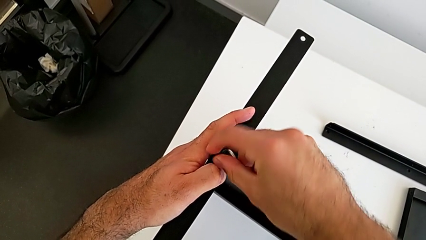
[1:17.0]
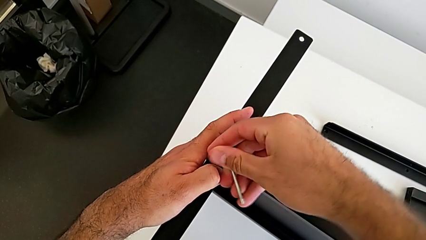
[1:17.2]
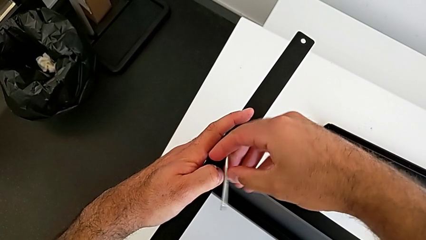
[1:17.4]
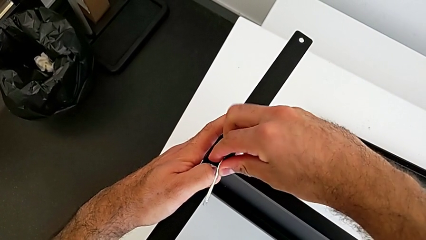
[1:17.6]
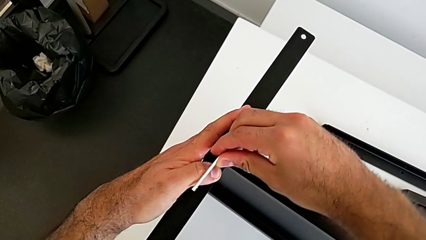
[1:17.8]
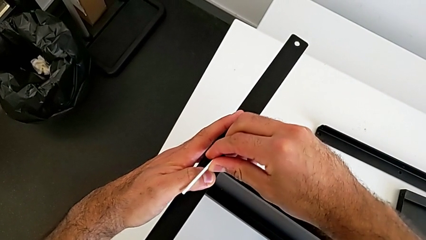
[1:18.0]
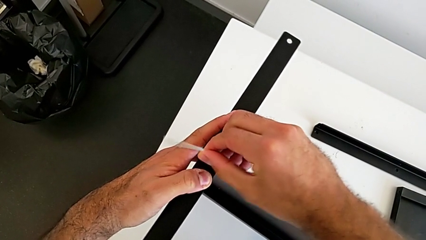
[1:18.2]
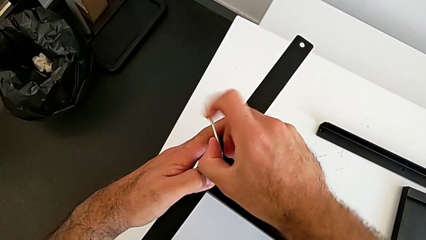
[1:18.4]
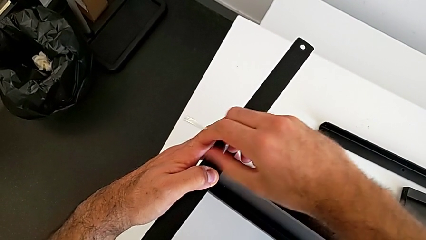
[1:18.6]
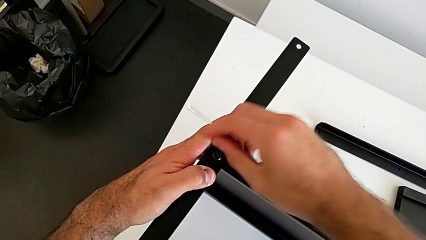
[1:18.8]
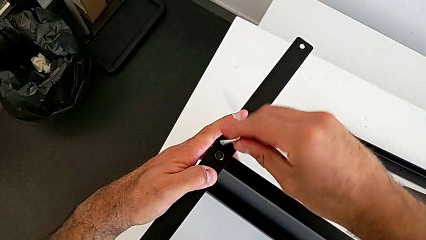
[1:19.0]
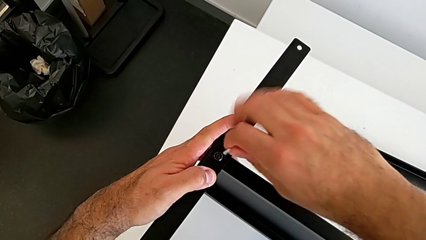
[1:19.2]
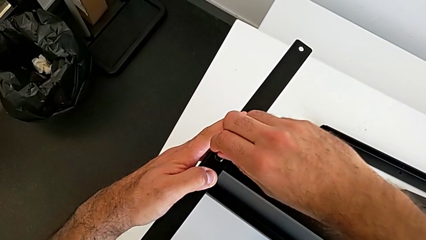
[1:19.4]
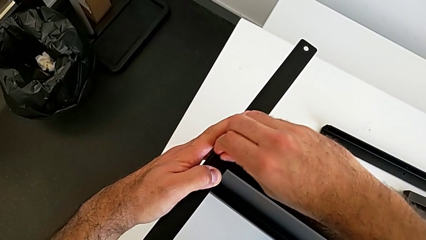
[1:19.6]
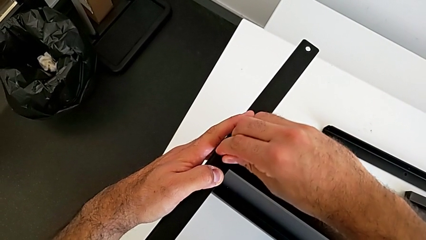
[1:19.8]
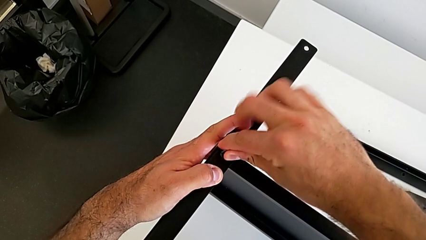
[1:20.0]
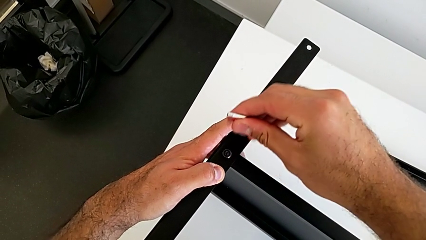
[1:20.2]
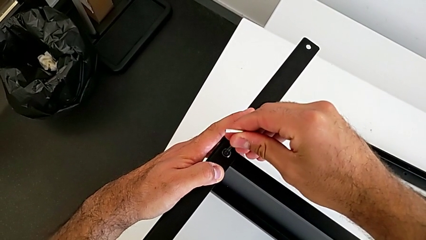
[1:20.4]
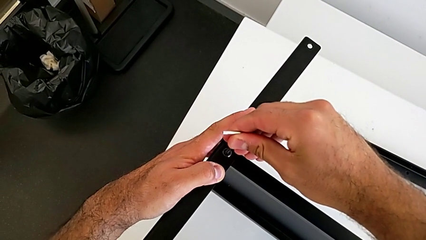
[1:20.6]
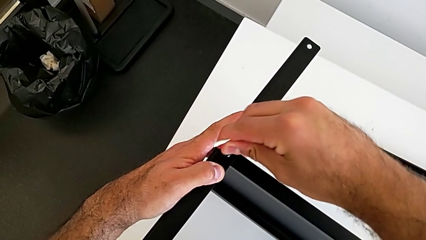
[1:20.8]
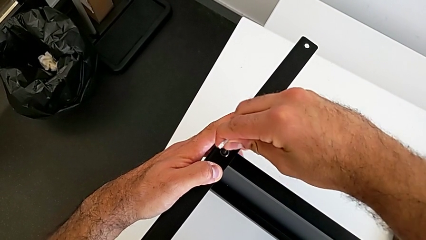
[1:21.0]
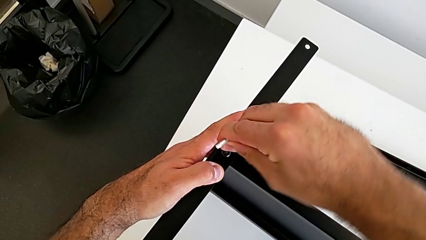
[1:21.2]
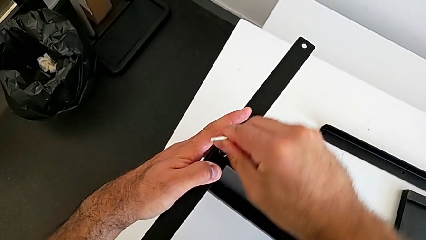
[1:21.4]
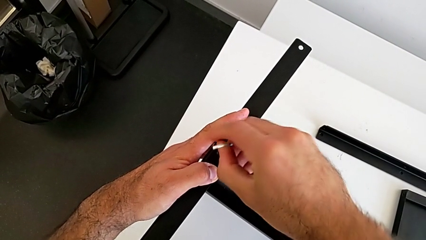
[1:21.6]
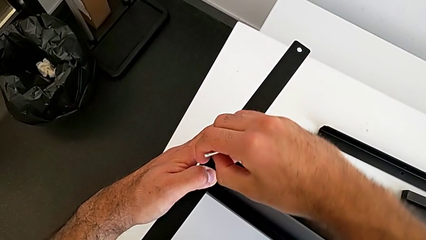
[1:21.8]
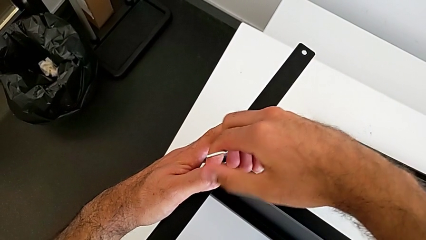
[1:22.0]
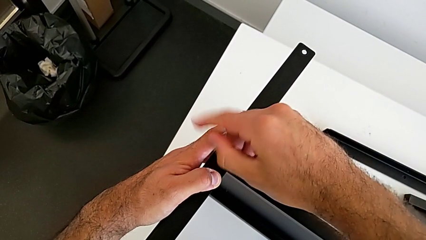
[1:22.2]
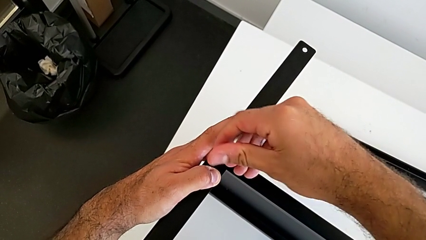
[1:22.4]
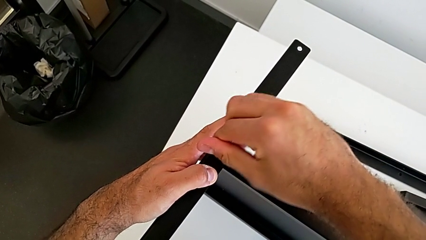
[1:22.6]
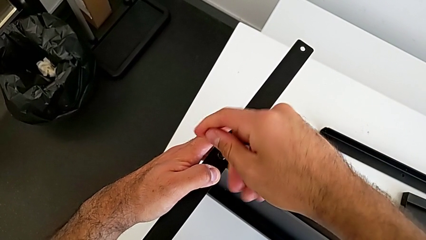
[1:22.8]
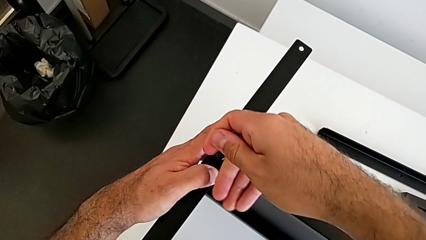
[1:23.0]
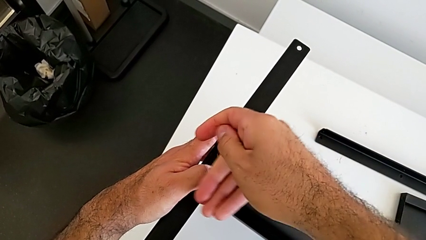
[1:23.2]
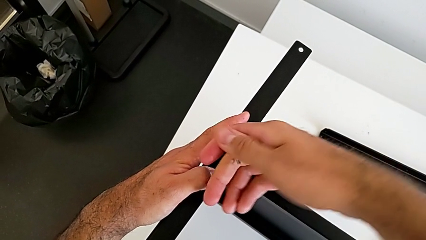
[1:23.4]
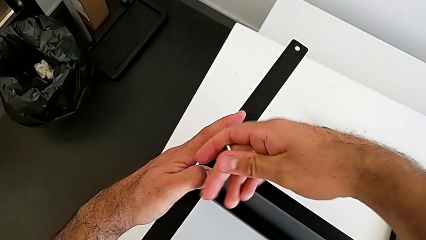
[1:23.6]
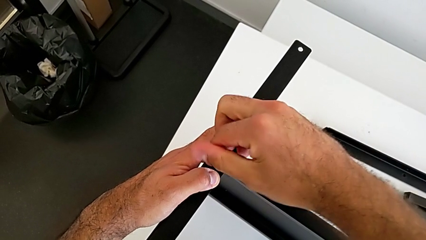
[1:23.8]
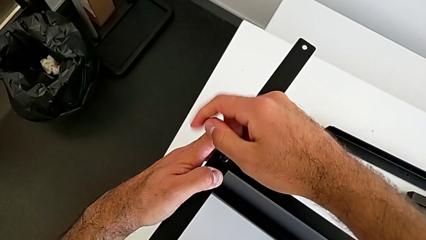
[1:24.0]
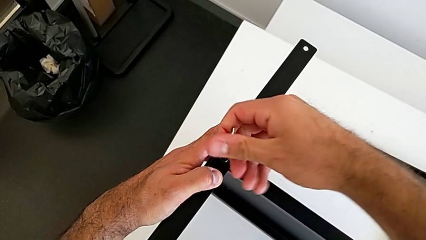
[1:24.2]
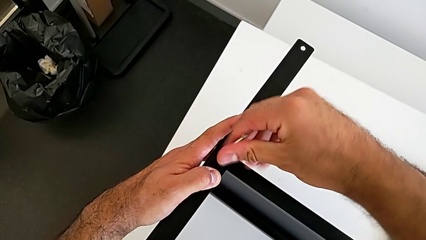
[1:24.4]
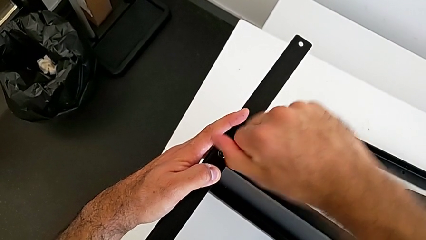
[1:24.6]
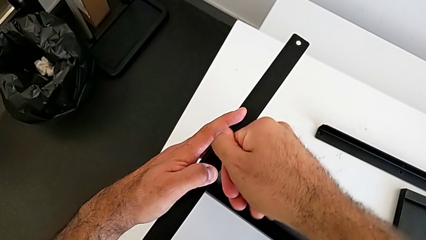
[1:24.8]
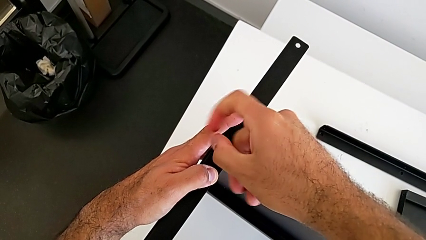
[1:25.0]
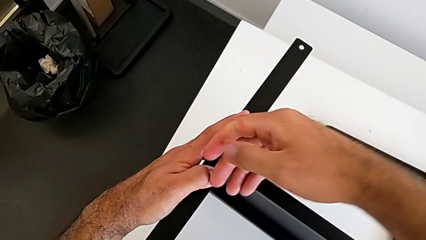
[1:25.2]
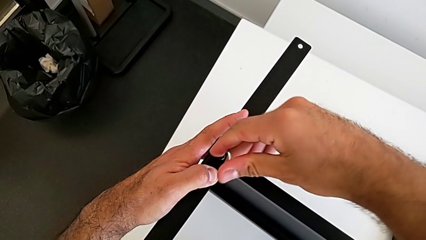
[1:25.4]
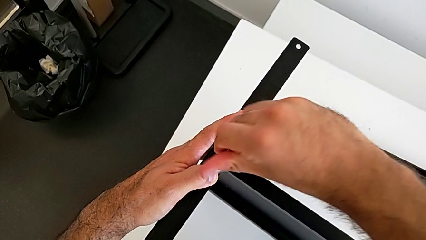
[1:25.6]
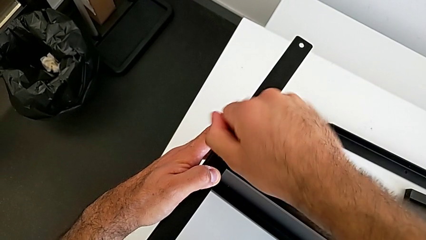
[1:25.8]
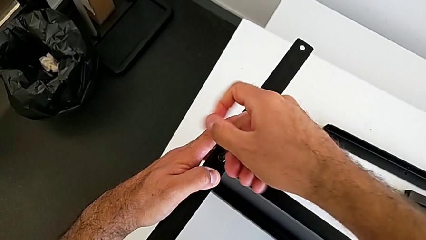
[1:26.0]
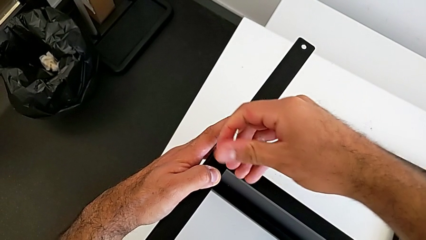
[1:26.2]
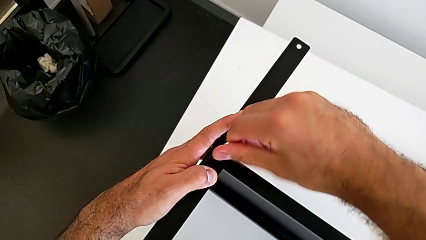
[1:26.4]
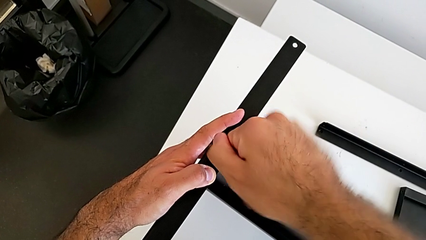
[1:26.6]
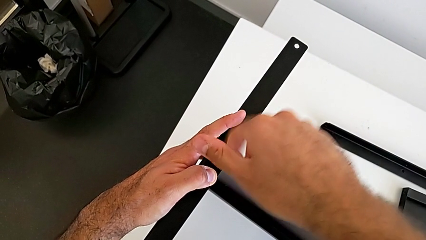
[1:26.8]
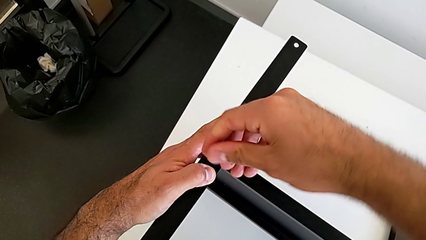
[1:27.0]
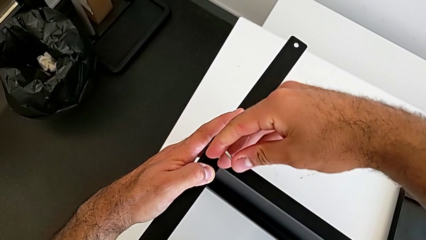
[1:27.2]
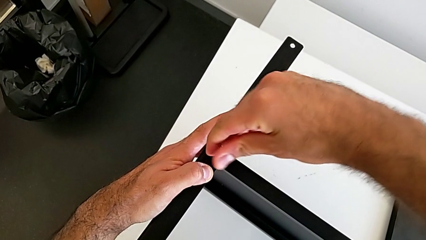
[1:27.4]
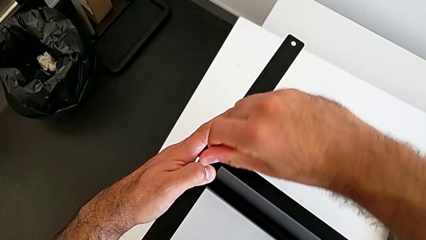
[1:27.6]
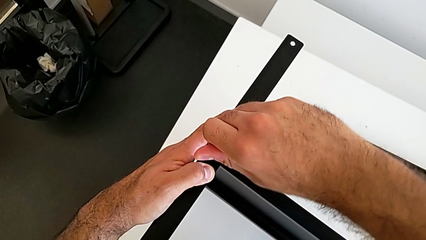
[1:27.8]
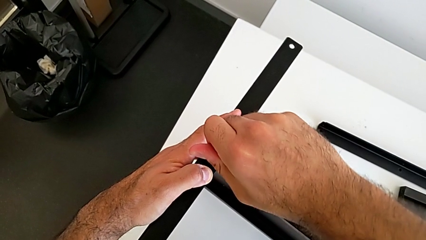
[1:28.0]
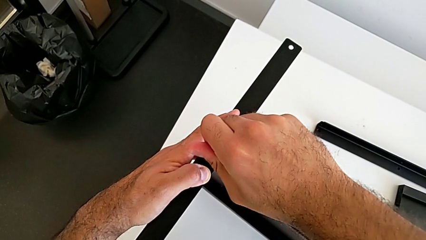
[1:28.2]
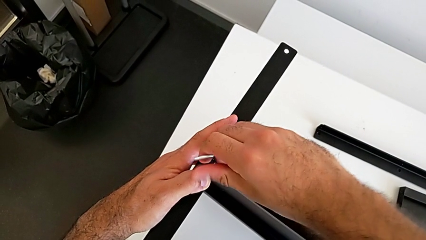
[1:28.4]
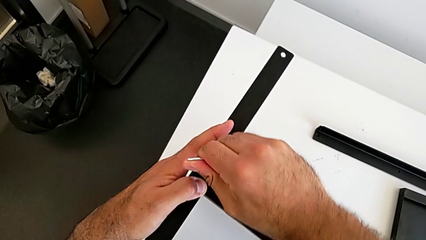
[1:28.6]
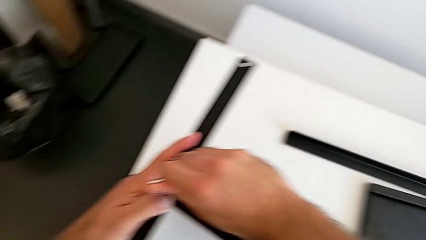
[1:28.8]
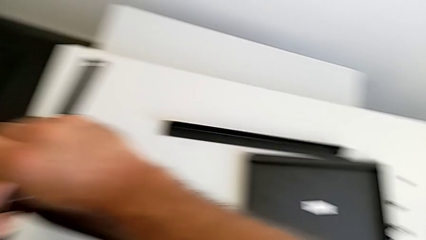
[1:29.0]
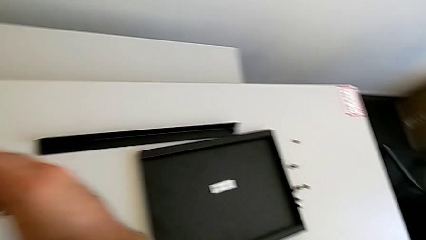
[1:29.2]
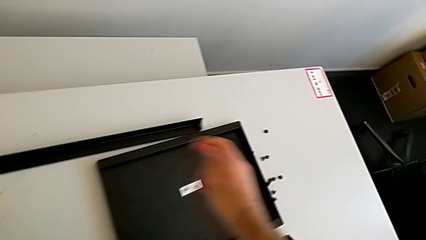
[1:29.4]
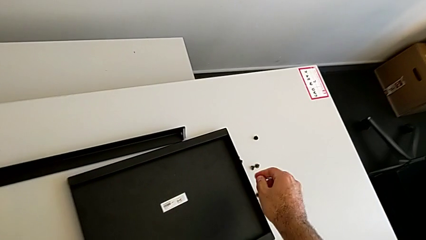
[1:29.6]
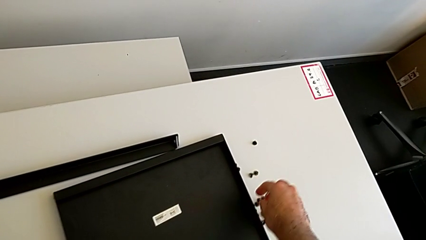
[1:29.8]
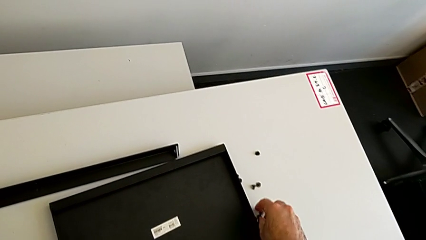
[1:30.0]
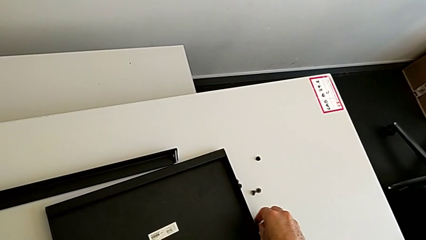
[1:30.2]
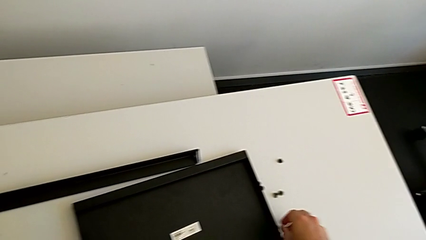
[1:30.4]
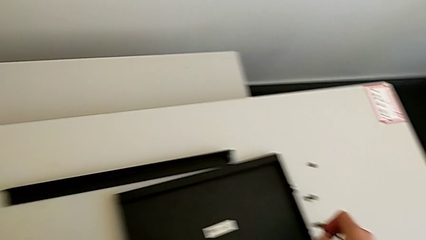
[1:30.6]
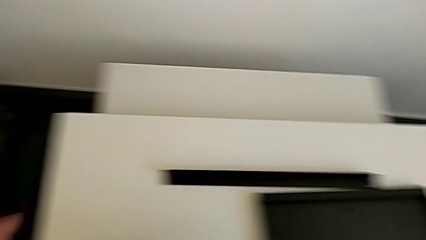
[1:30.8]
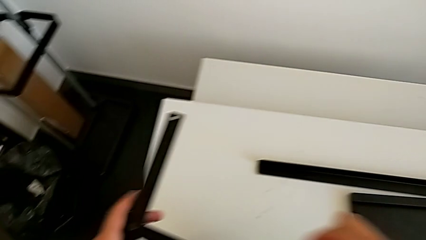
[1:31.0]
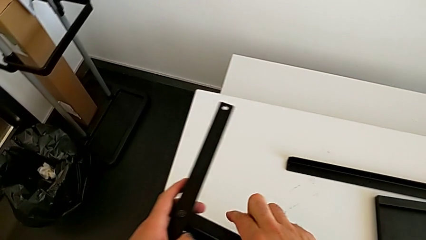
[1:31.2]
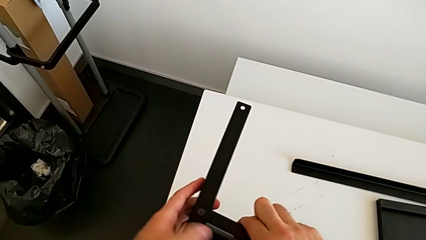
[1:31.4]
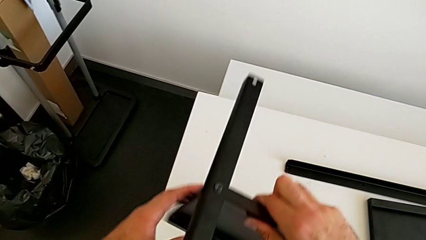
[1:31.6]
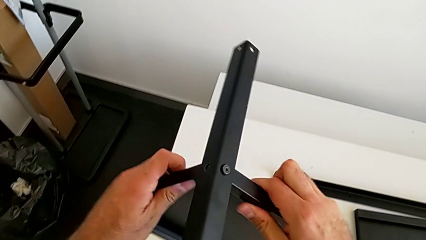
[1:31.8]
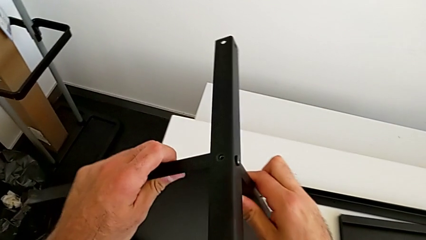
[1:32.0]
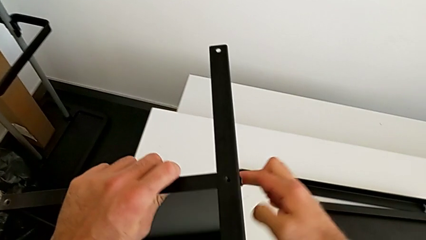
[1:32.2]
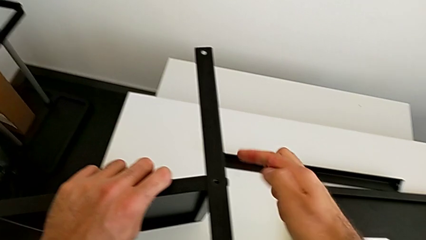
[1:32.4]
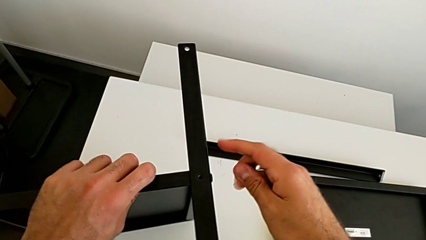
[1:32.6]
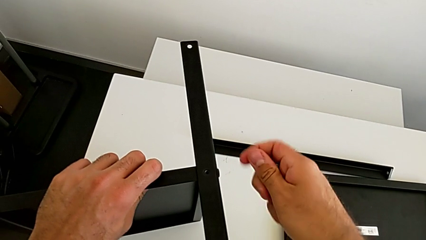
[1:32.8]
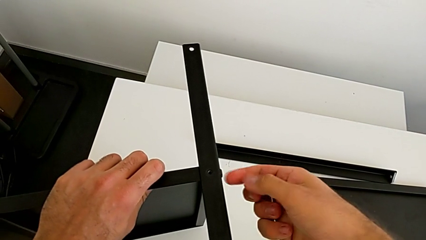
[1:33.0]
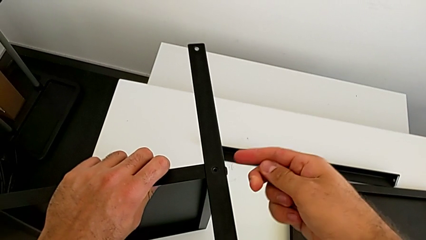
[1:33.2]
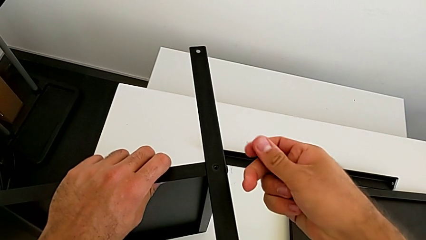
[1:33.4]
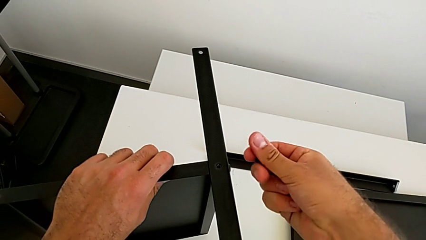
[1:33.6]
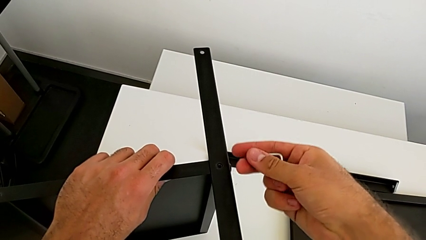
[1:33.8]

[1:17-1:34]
The camera wearer is screwing the first leg onto the tray. They screw the first hex socket head, withdraw the Allen wrench, insert it, screw the first hex socket head, withdraw the Allen wrench, grab the second hex socket head, rotate the nightstand and grab the hex socket head.
